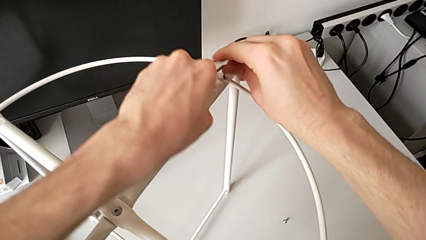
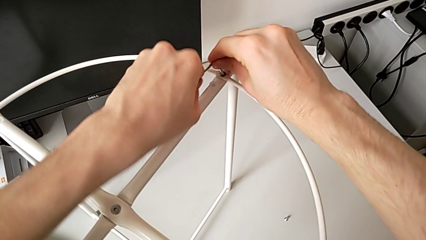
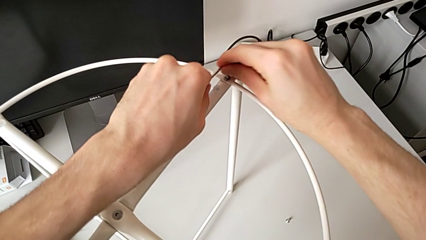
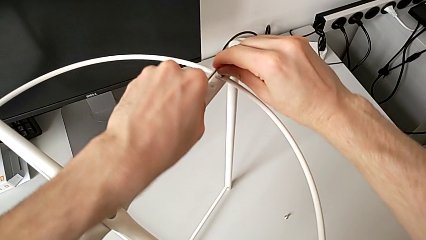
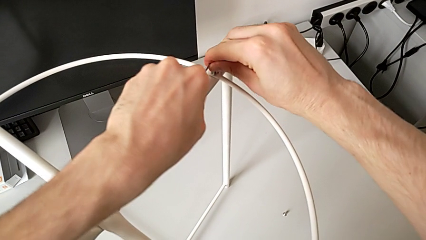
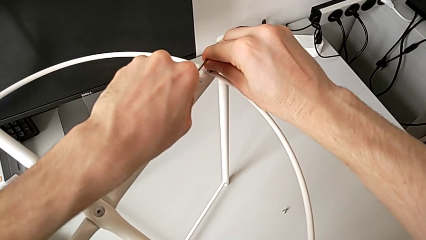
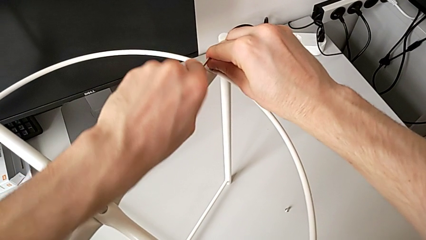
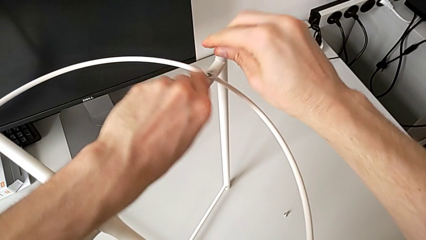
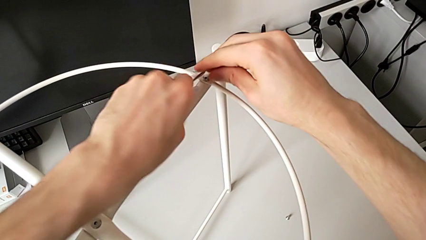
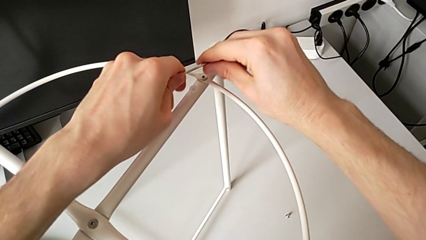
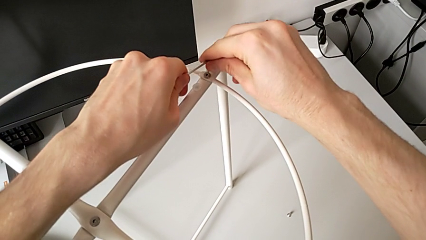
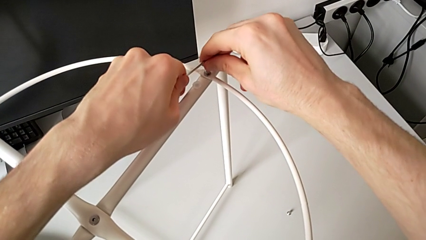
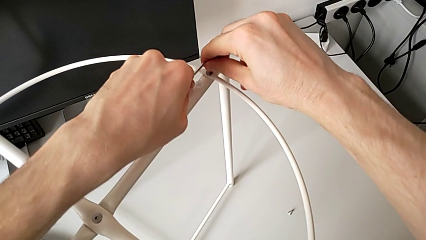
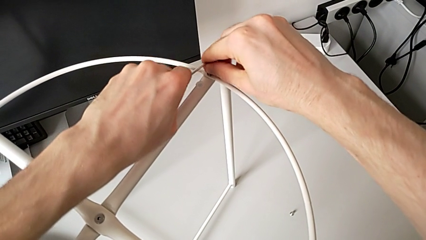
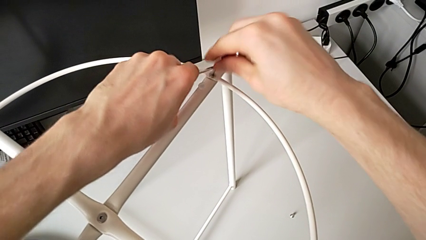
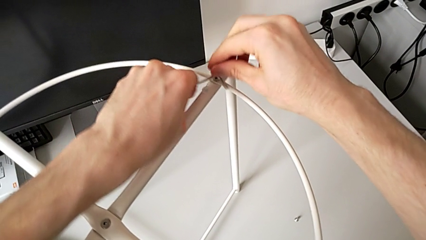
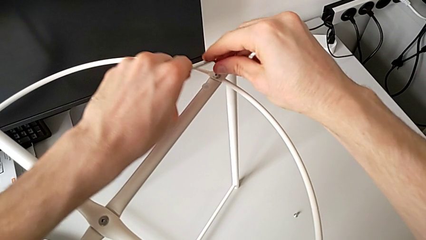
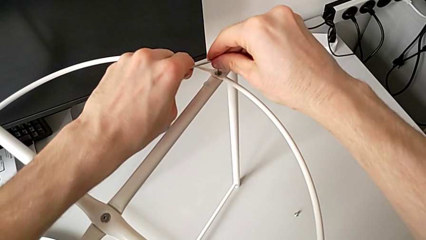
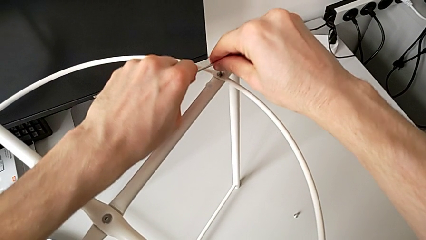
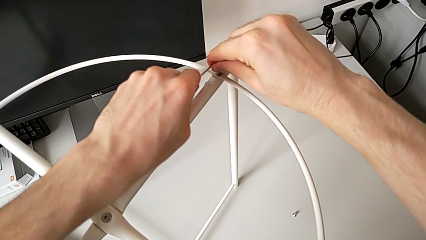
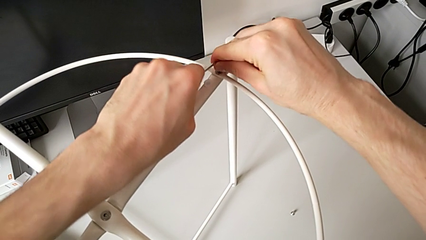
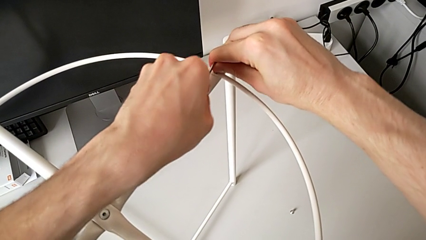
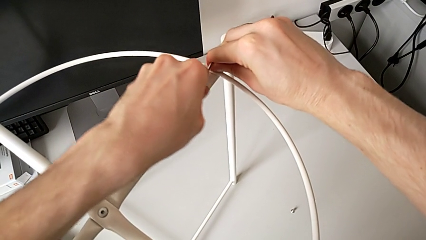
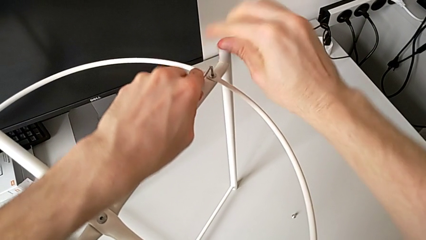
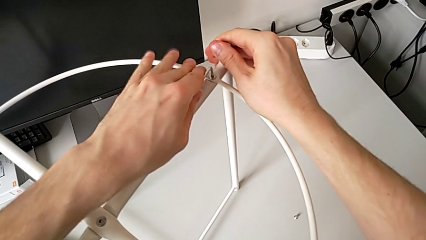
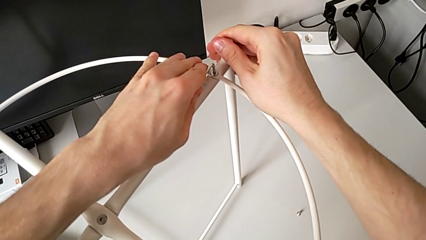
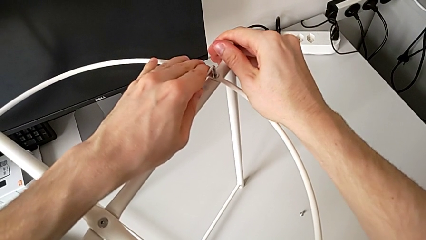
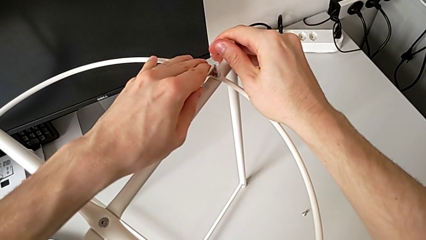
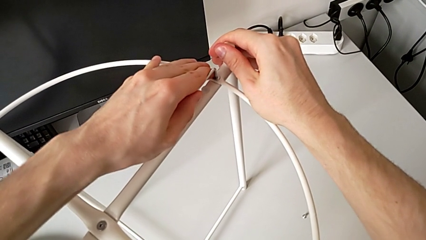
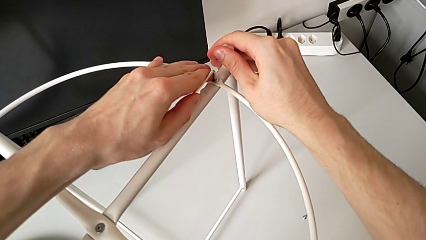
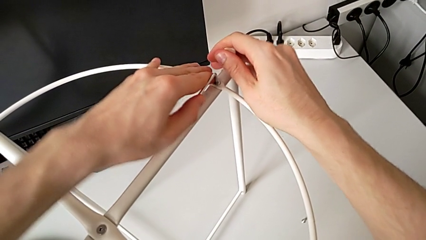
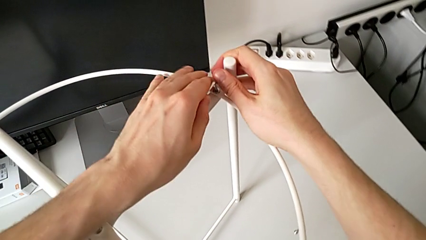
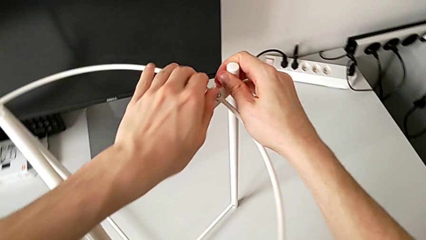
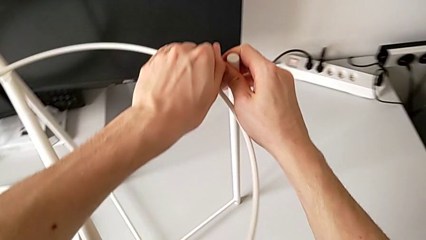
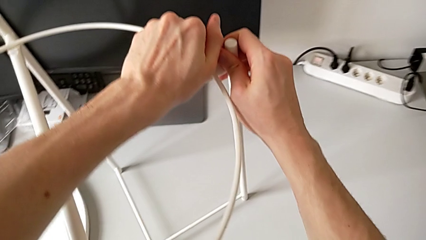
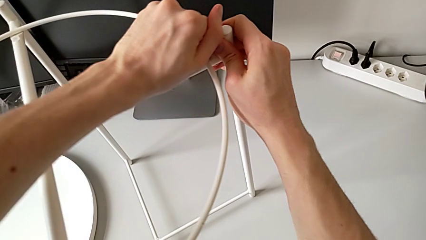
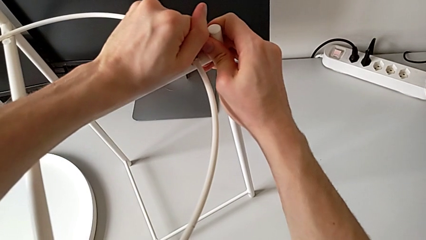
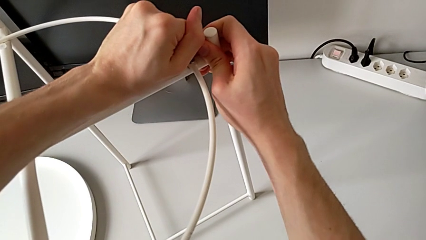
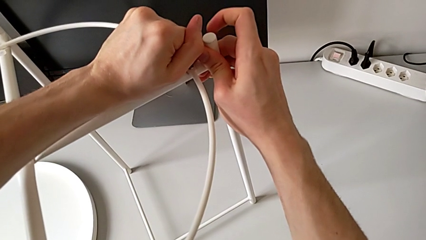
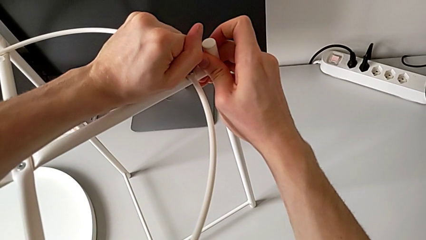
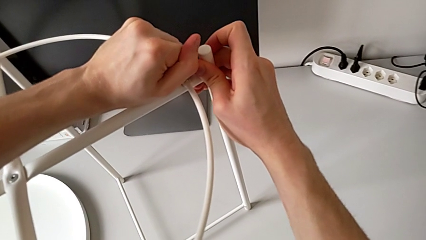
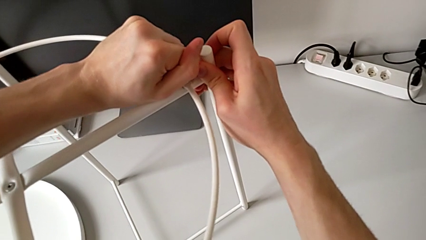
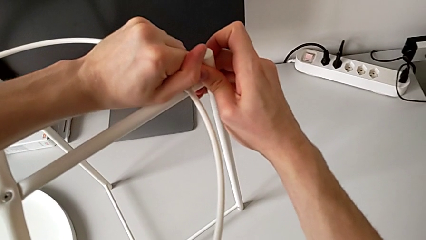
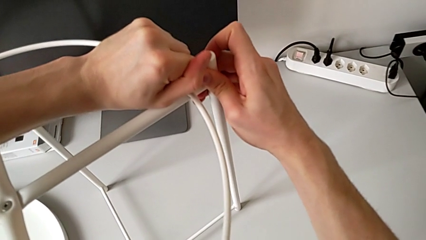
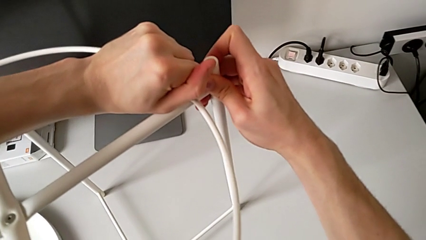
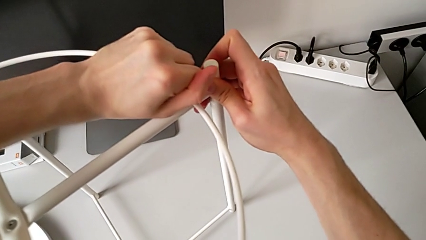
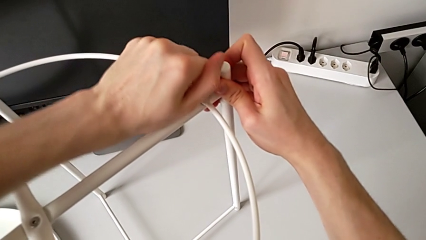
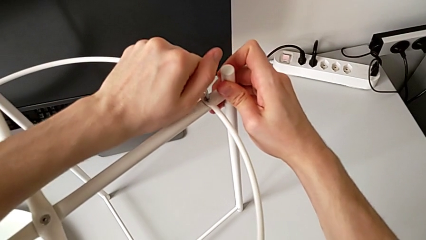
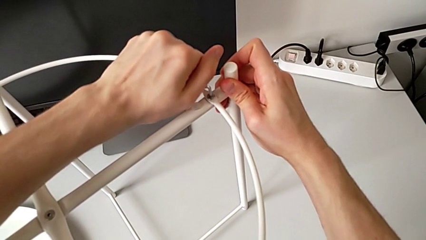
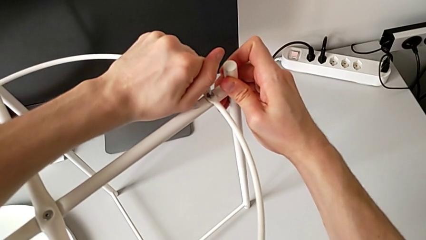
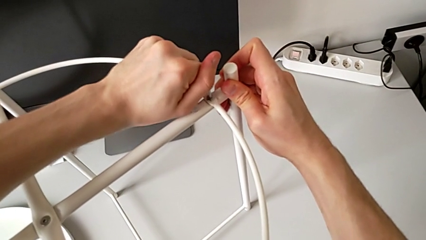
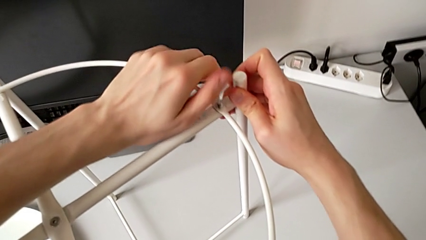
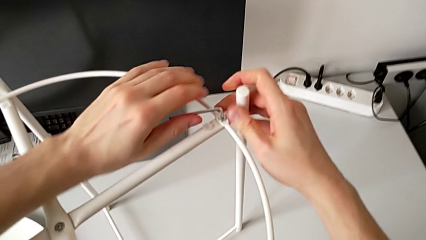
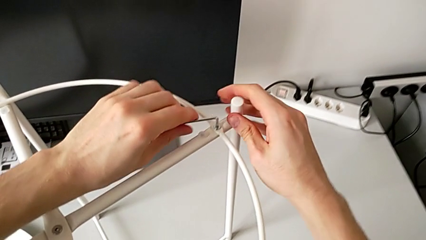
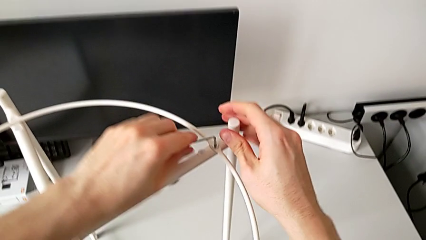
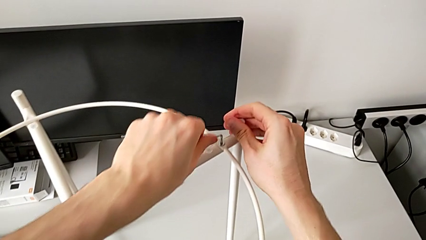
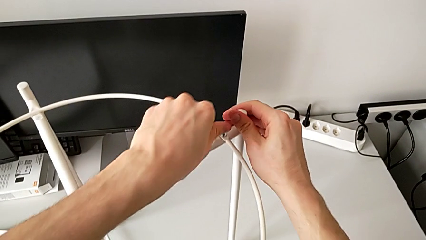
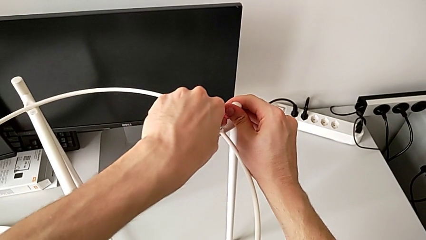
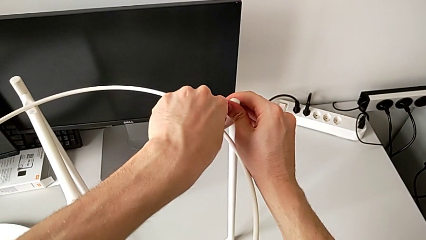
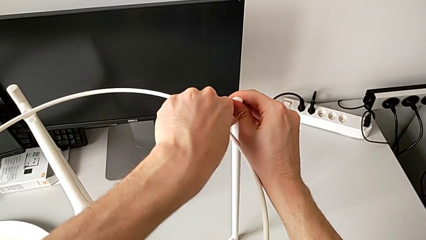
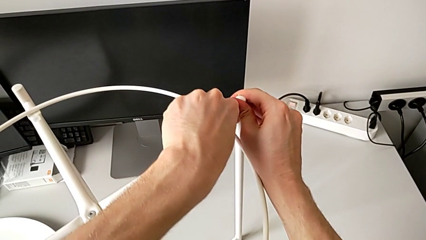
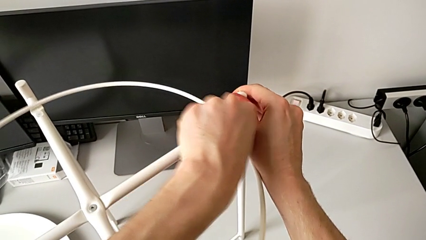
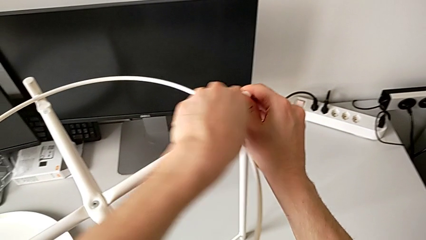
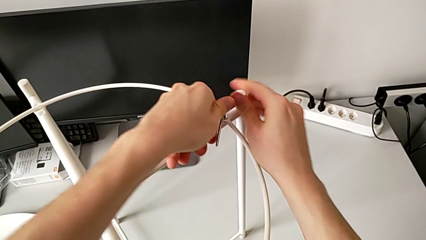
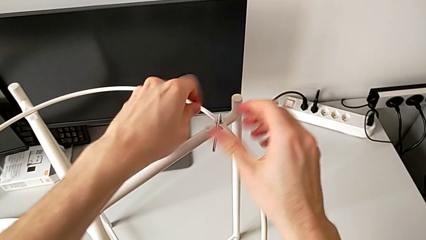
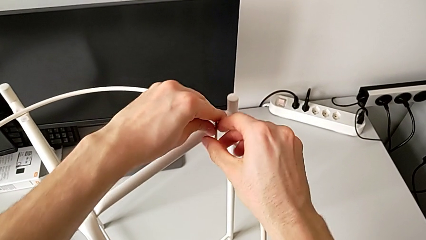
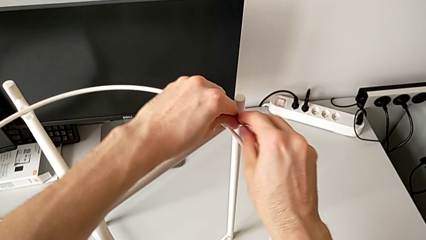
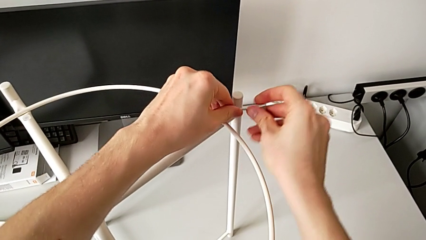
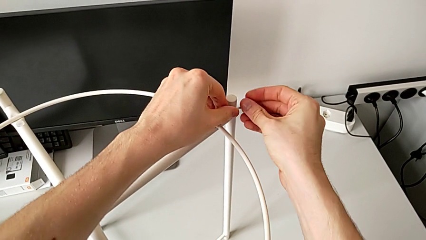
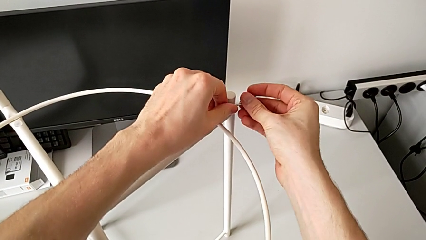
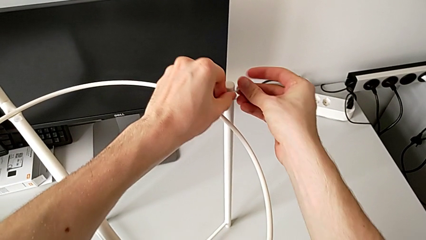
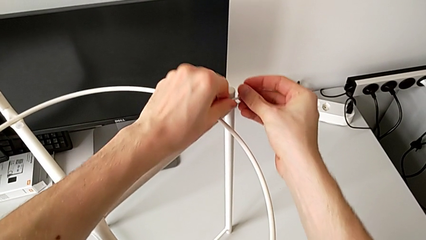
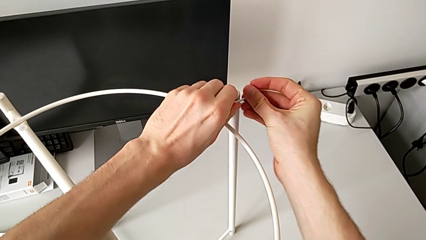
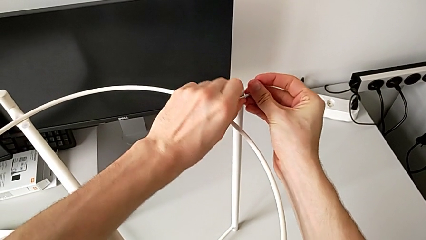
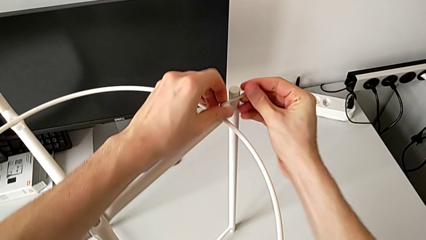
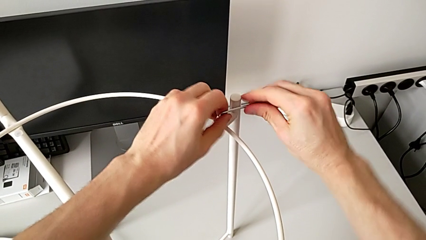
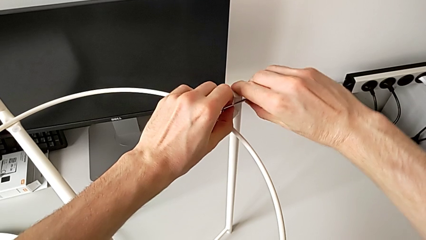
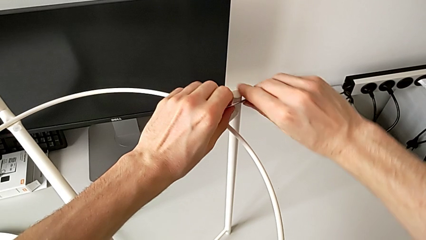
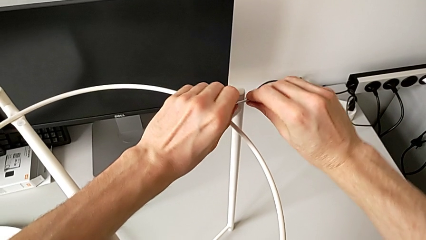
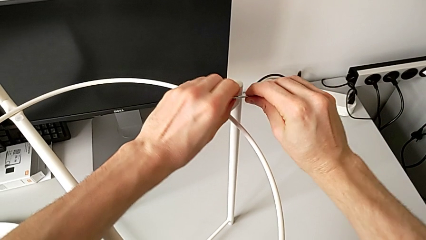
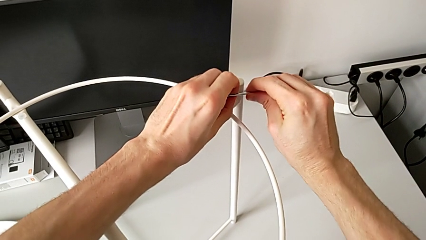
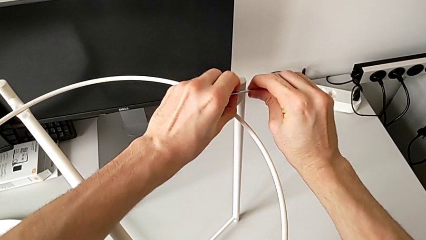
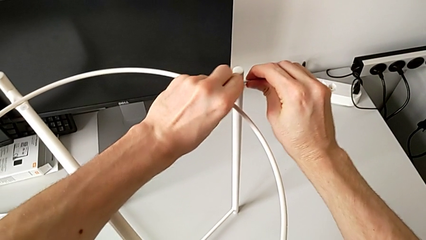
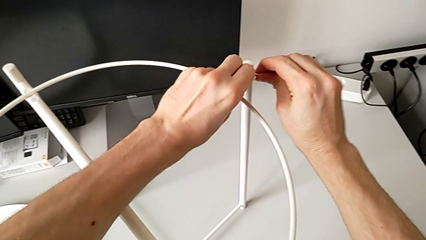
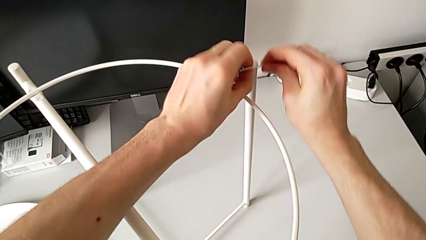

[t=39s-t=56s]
The camera wearer is unscrewing the hex socket heads of the circle. They keep inserting the Allen wrench, unscrew the hex socket head and withdraw the Allen wrench.
